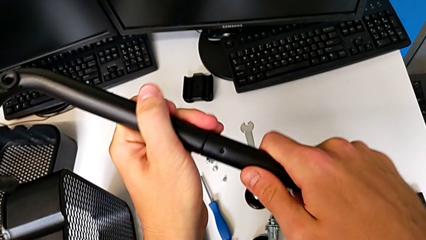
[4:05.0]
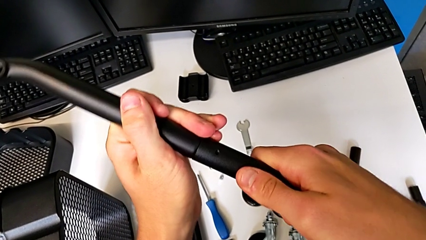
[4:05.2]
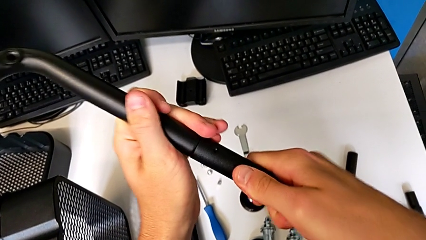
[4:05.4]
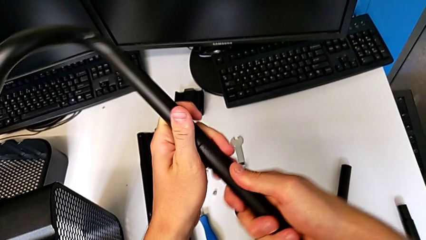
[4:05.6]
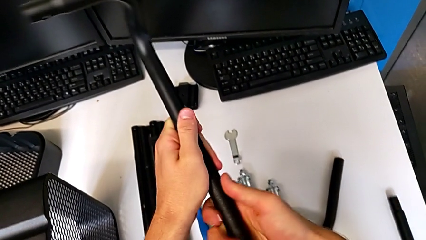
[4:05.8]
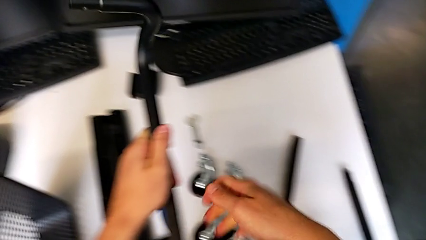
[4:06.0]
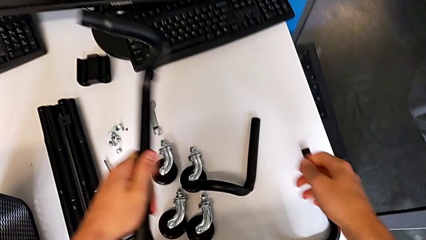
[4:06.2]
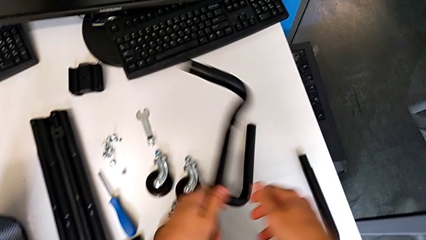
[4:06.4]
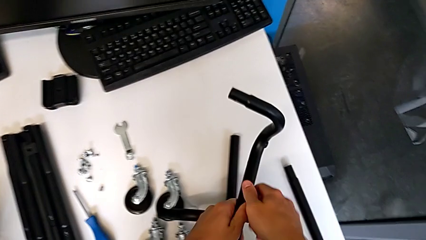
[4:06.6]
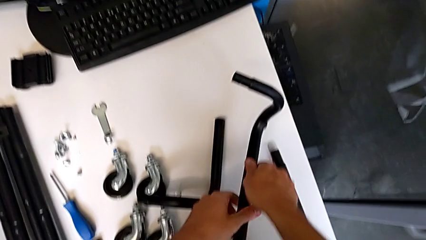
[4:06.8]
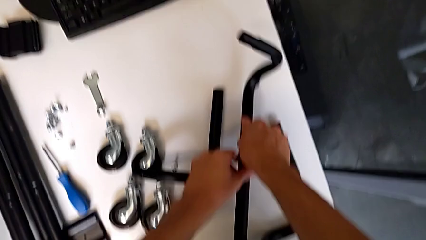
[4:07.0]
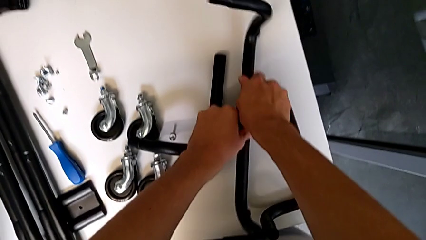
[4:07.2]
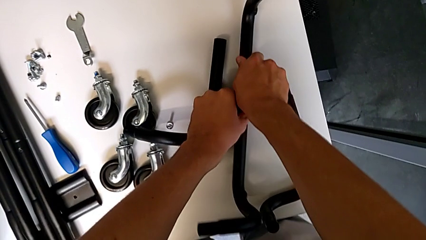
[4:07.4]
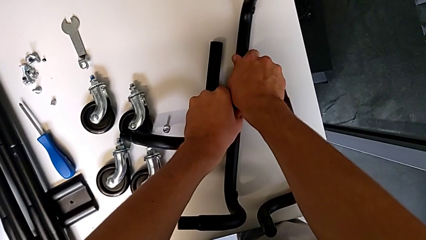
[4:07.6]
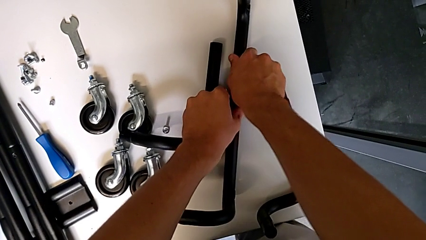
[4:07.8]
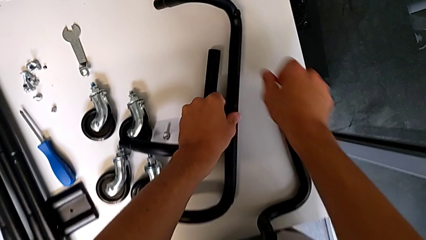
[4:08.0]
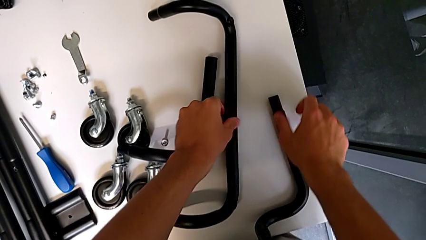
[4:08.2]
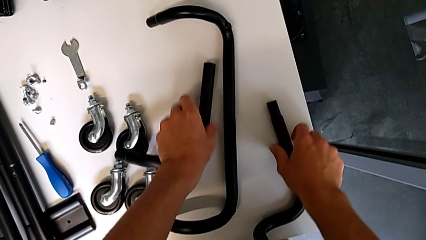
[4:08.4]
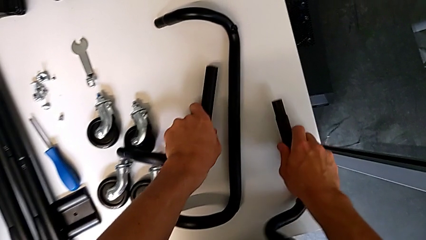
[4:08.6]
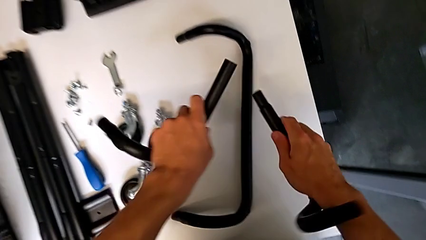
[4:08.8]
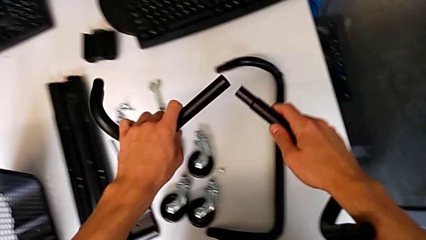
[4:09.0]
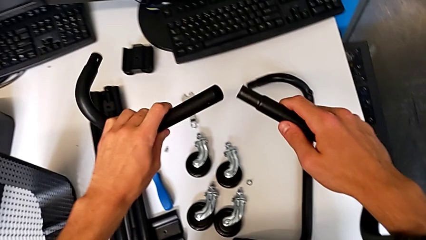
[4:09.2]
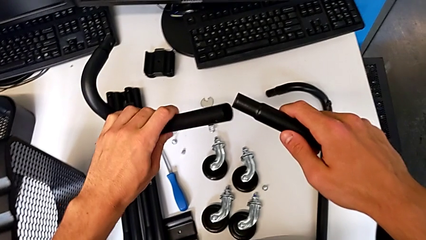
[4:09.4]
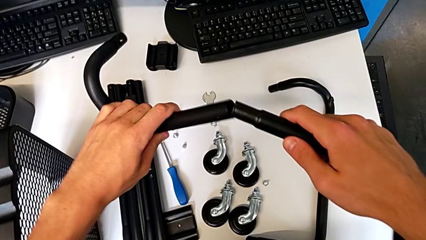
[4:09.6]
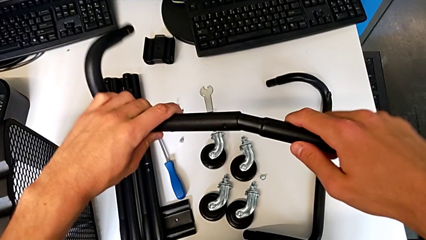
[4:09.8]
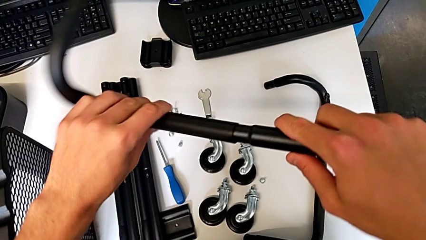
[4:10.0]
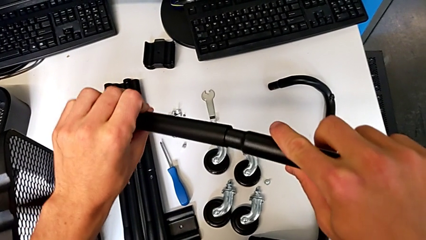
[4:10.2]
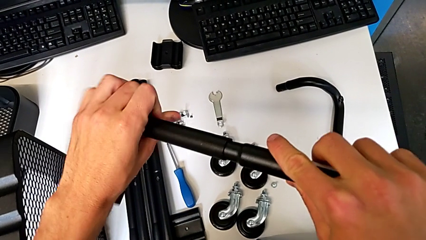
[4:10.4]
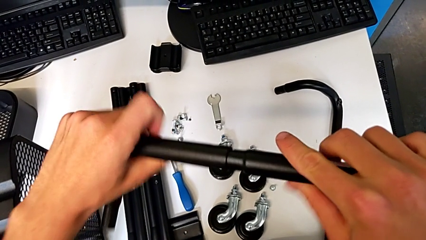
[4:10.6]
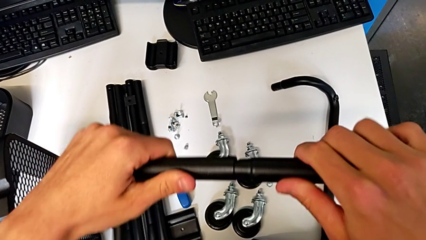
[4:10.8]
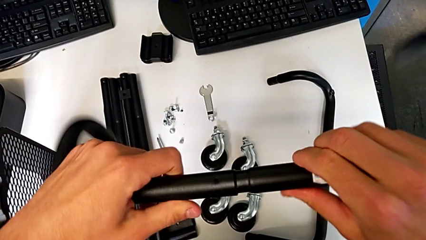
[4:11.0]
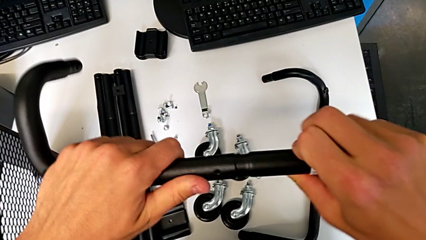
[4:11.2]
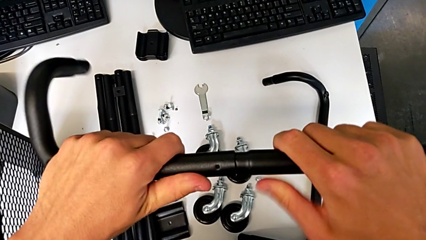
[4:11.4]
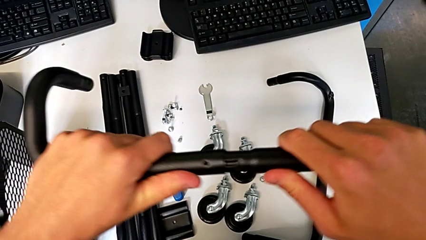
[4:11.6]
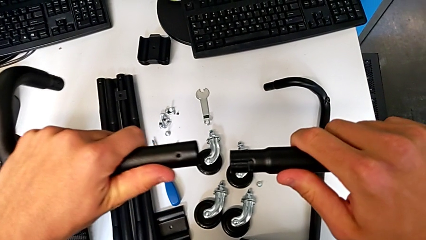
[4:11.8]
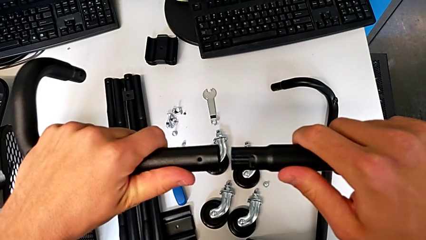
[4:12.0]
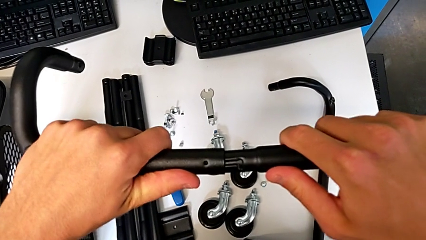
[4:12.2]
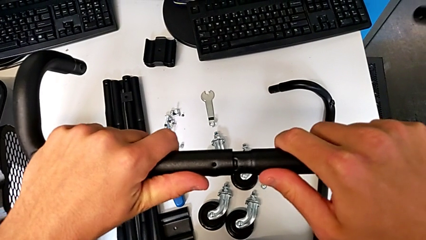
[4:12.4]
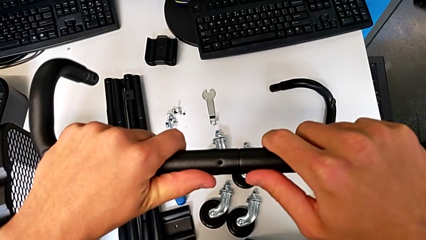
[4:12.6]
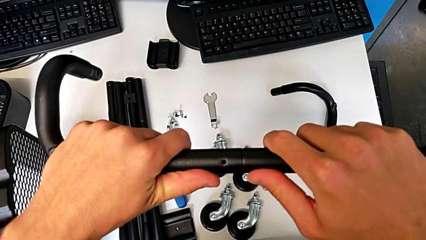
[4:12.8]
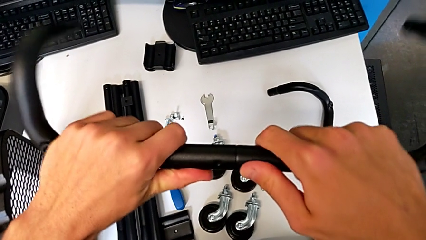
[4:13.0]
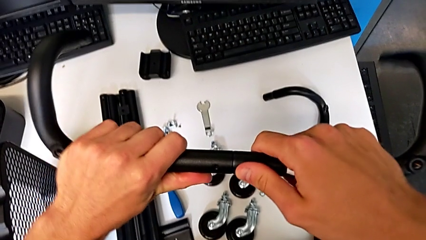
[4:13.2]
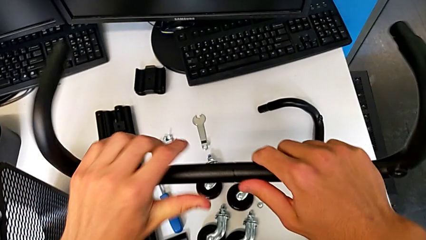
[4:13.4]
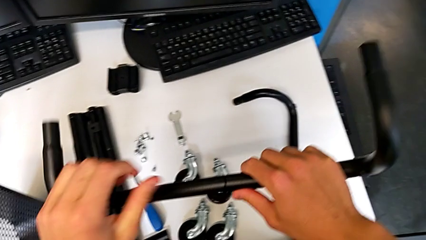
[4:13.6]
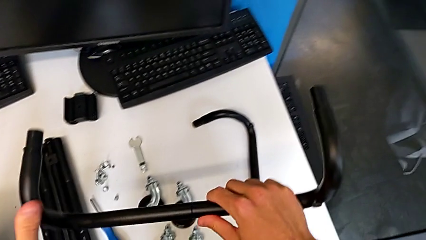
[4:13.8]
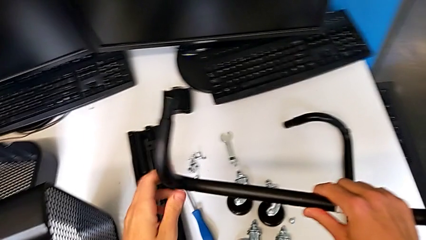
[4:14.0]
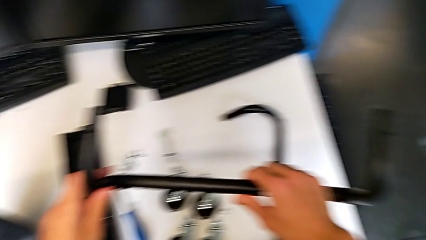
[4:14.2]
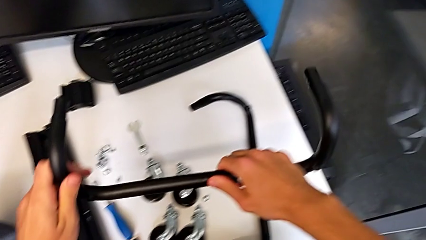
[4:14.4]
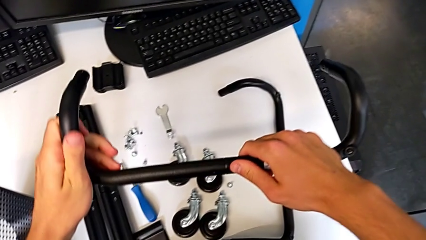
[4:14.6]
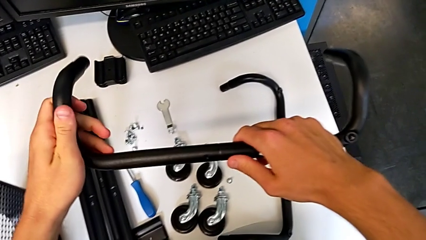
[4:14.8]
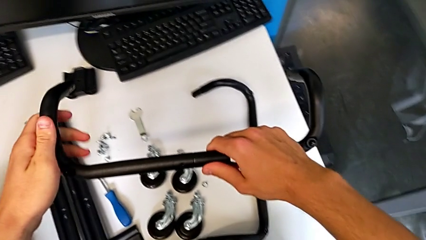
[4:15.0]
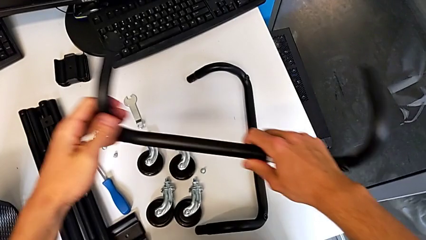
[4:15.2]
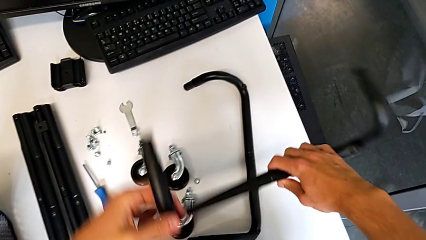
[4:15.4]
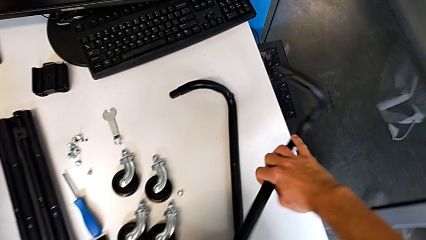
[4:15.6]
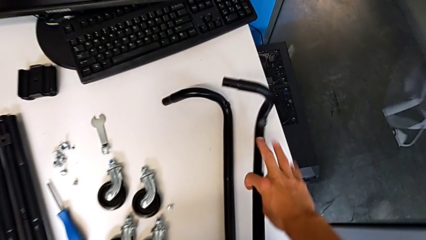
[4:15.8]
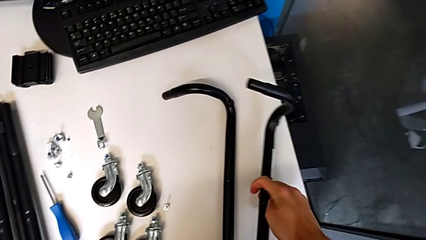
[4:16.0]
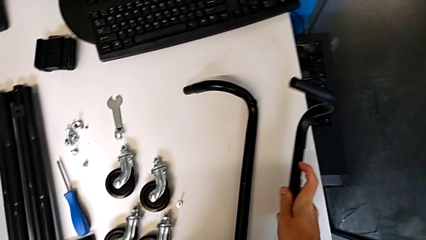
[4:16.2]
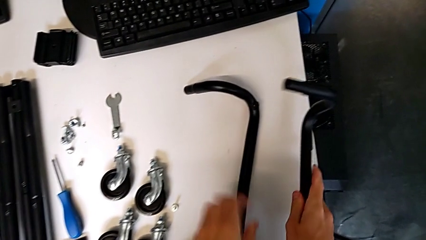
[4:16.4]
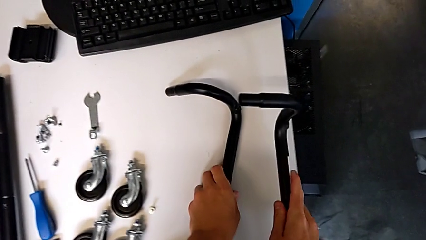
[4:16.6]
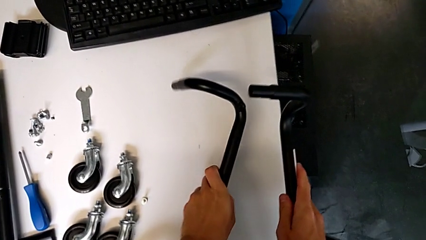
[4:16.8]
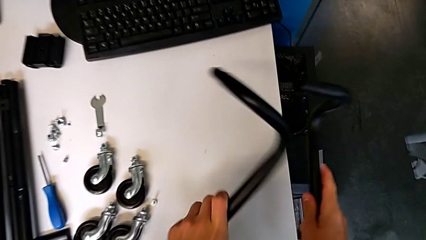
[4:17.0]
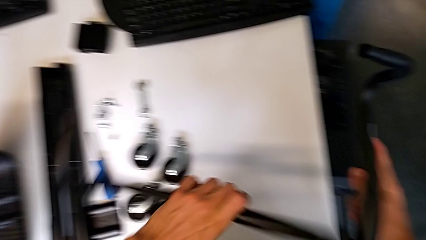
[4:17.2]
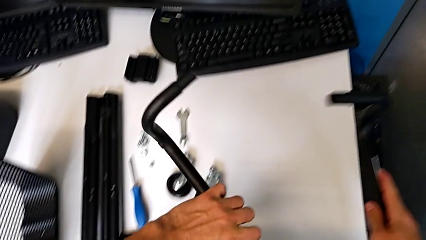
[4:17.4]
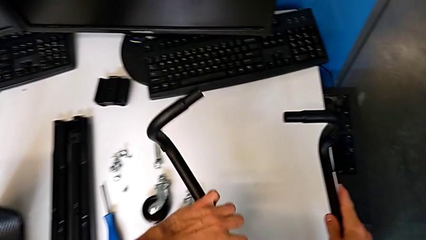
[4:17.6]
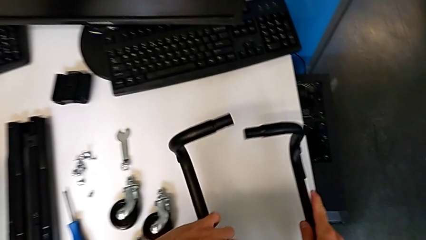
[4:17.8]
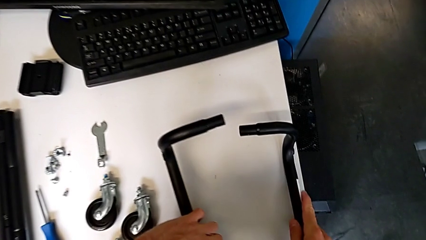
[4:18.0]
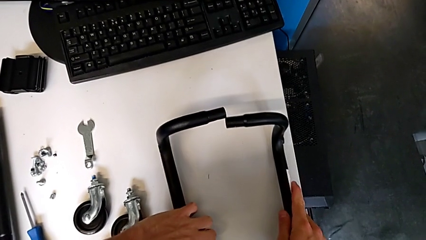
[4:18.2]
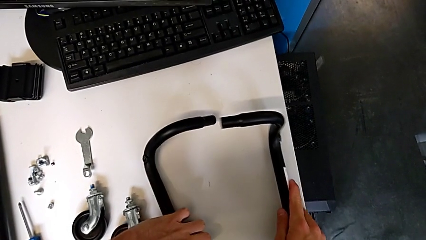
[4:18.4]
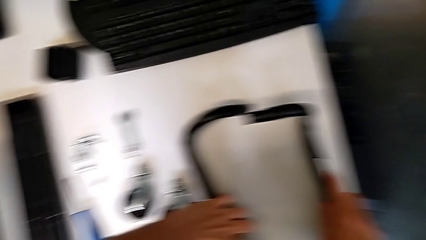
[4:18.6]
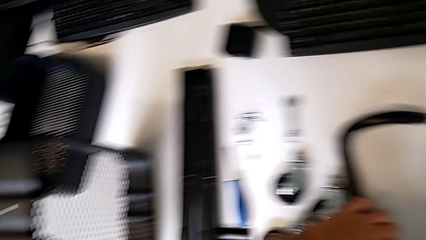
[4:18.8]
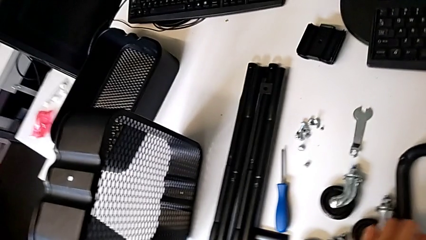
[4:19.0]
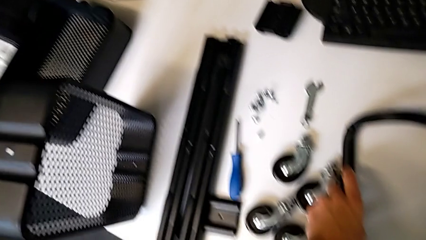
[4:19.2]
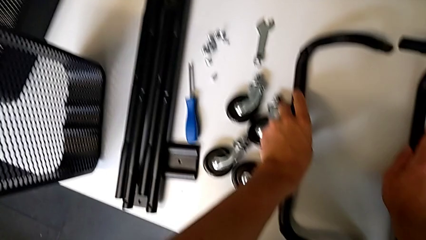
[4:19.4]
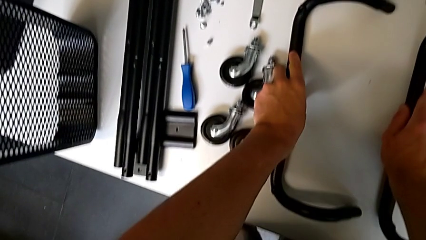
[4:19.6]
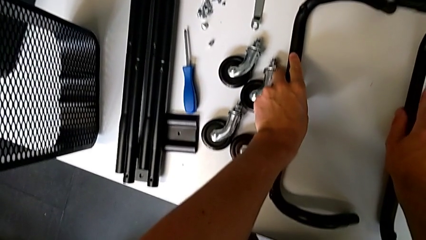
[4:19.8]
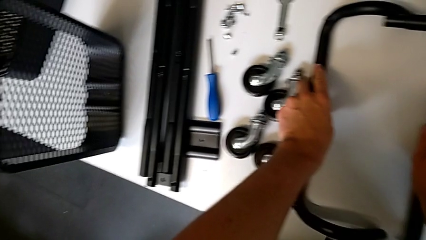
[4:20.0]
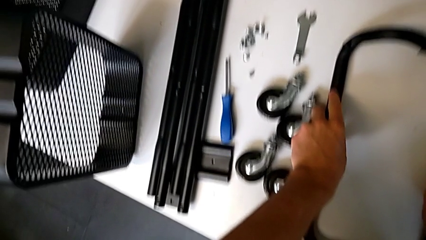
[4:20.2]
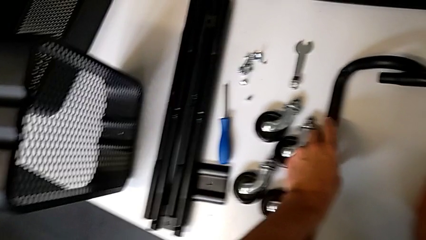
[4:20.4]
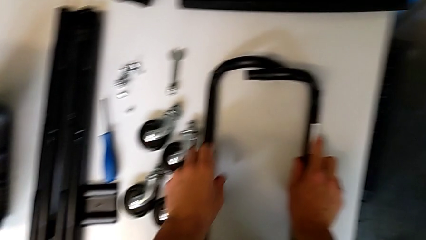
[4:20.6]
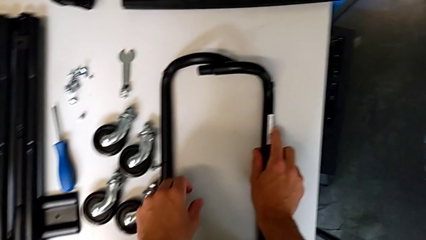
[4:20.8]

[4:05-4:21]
The camera wearer is mounting the base frame of the furniture. They place the half frame, grab the leg with the right hand, grab it with the left hand, assemble it, disassemble the half frame, assemble the second frame, hold the half frame, place it, grab the leg, rotate the half frame, place it with the left hand and begin to place it with the right hand.
